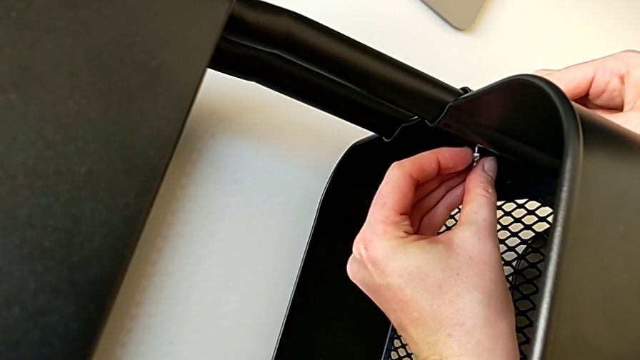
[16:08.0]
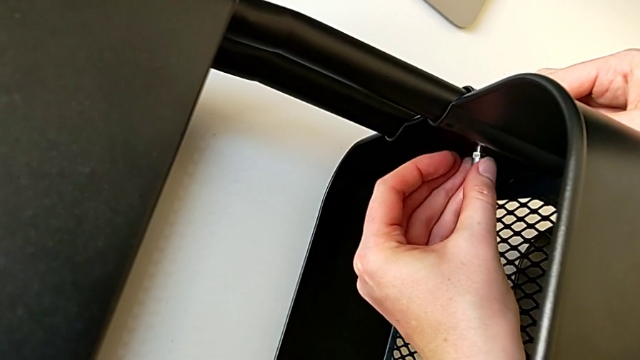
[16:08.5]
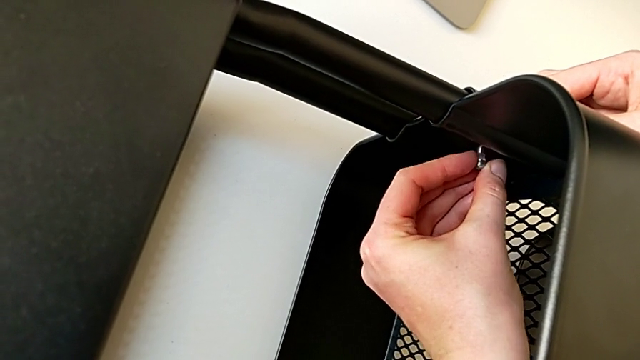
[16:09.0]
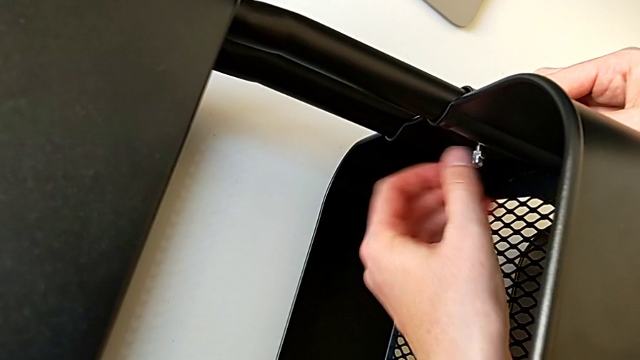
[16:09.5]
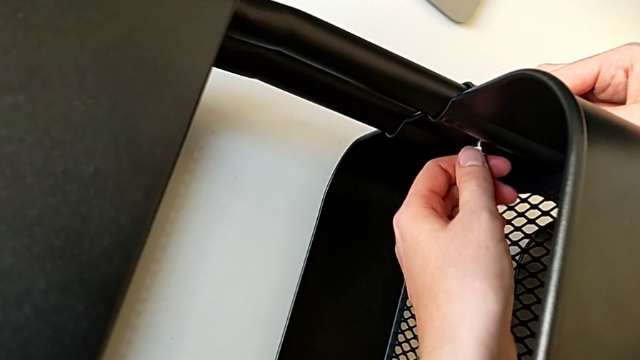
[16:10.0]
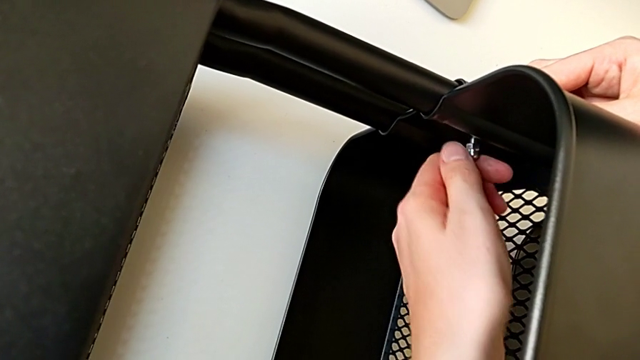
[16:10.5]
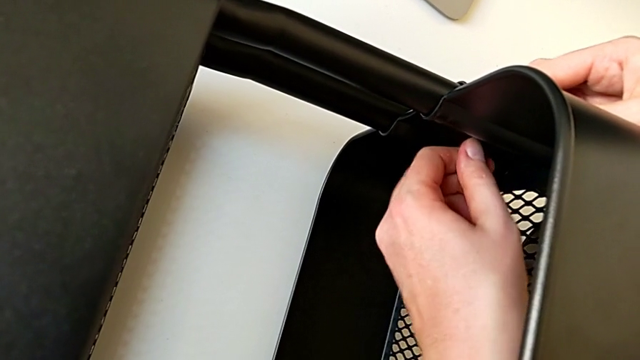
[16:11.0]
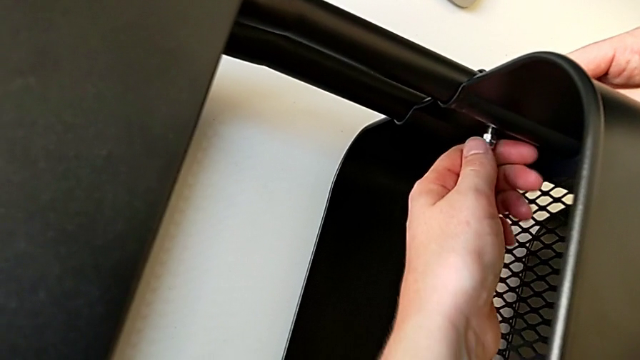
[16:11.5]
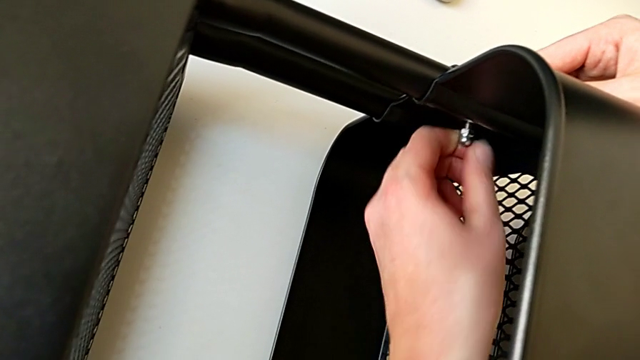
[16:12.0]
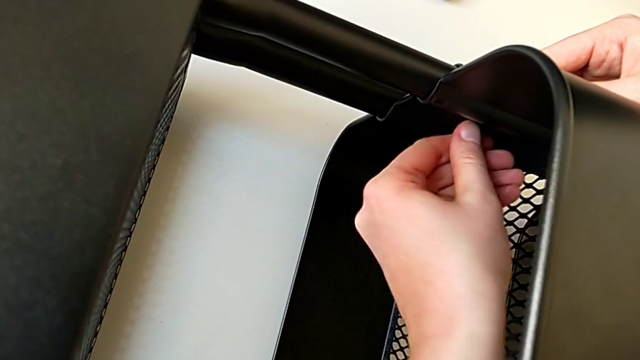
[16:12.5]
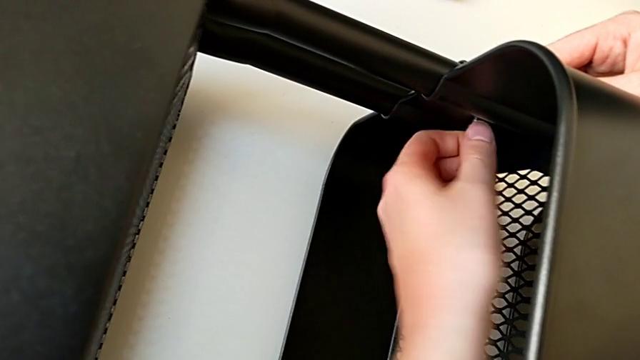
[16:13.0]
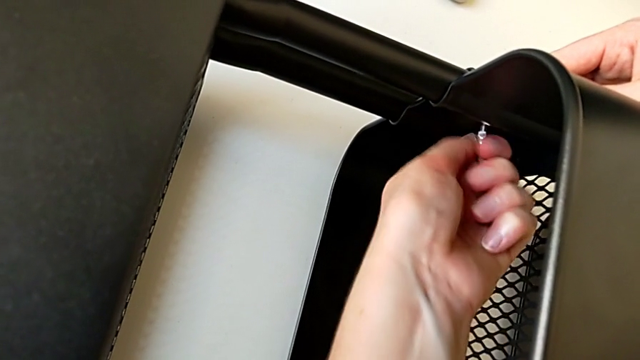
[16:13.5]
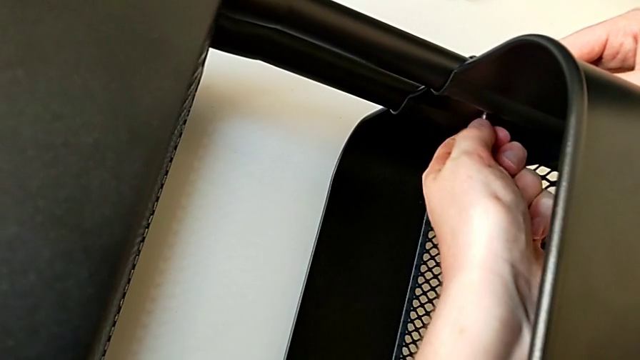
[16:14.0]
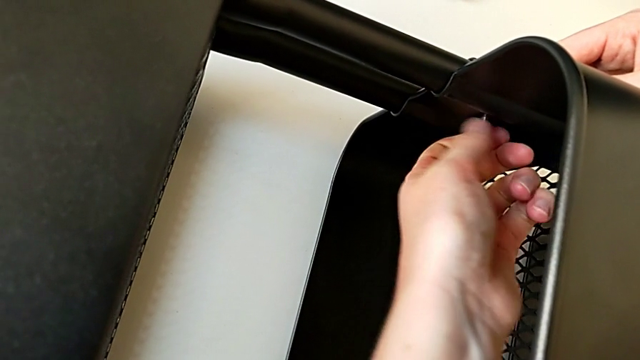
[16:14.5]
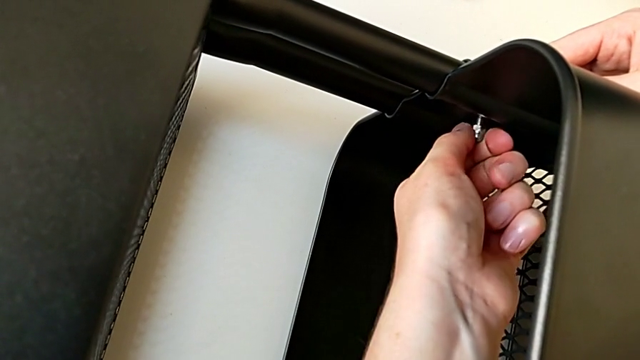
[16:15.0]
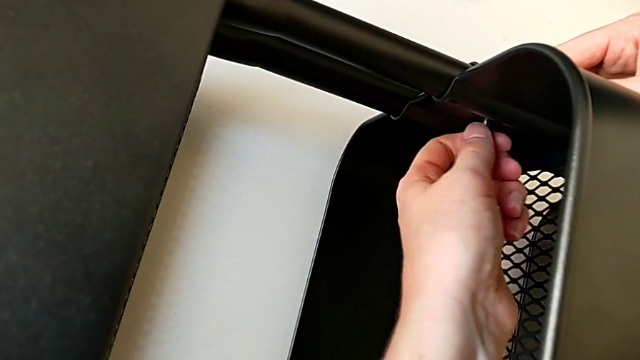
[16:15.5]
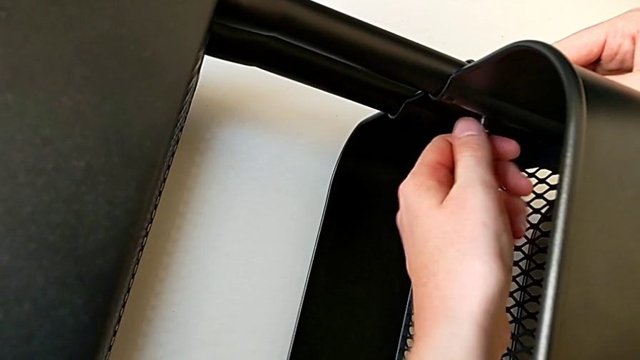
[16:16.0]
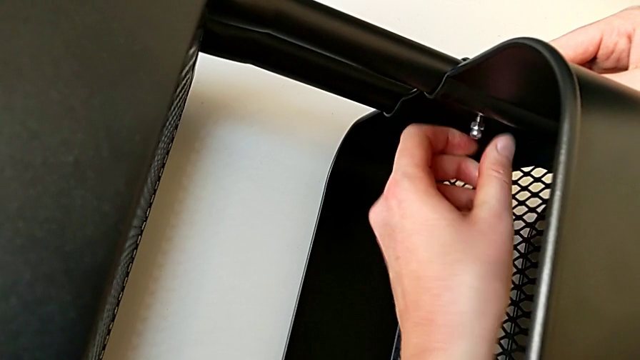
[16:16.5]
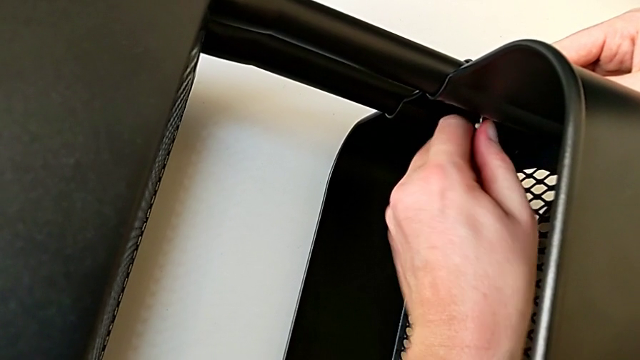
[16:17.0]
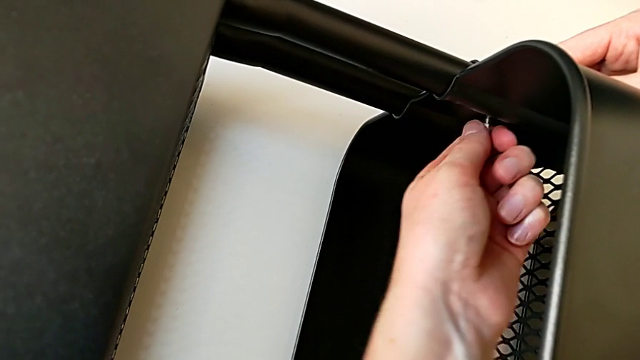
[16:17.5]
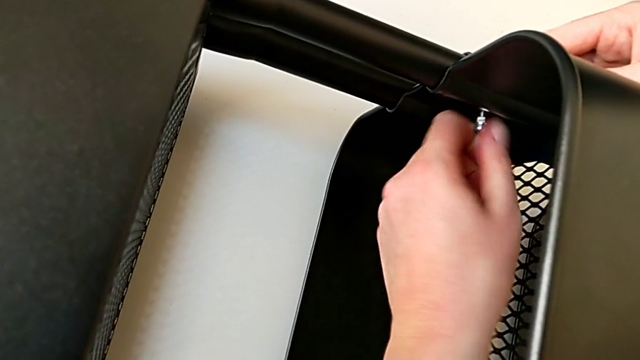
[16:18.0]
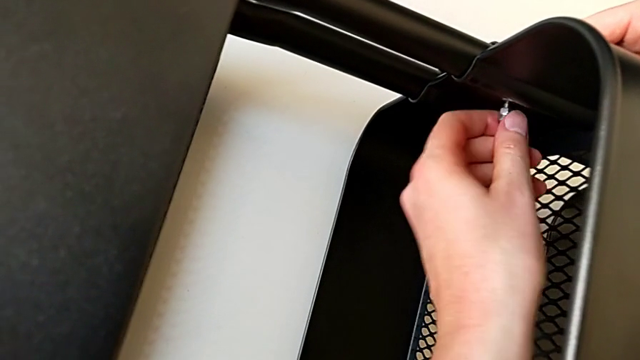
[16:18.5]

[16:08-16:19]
The camera wearer is screwing the third bracket into place. They screw the hexagon cap nut.

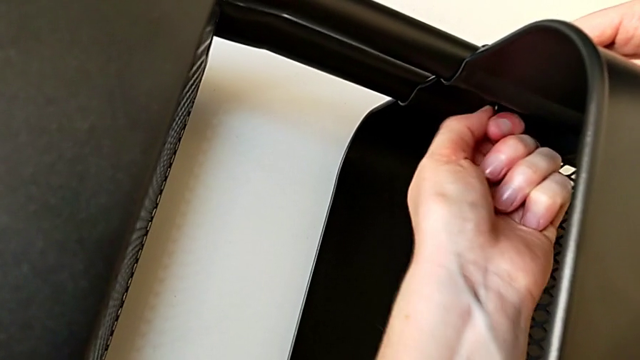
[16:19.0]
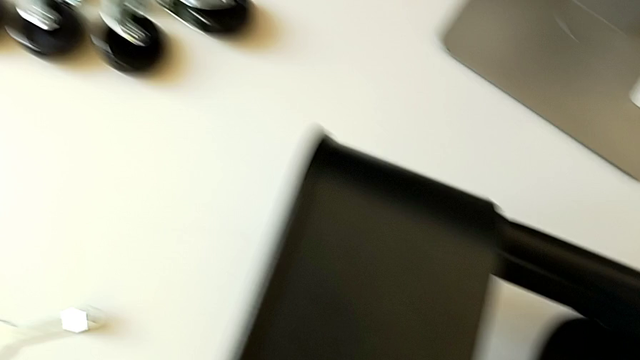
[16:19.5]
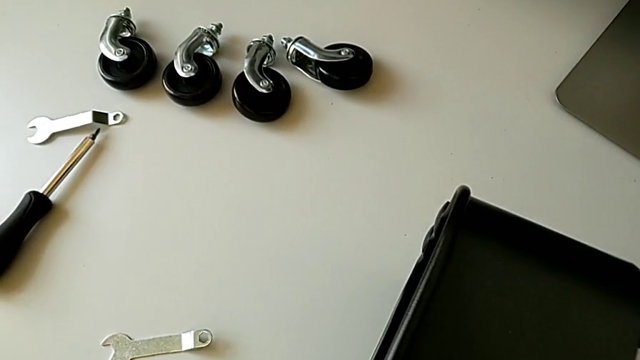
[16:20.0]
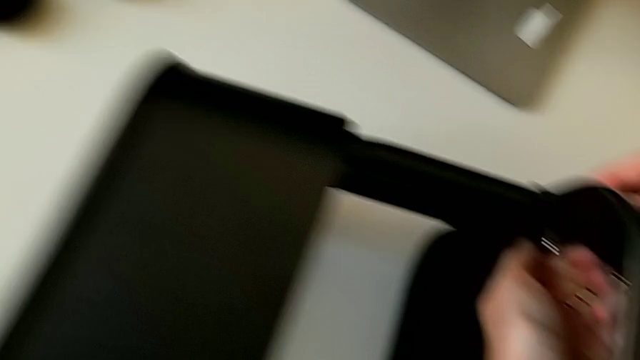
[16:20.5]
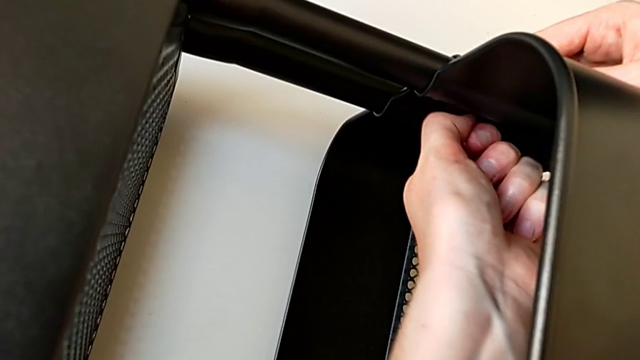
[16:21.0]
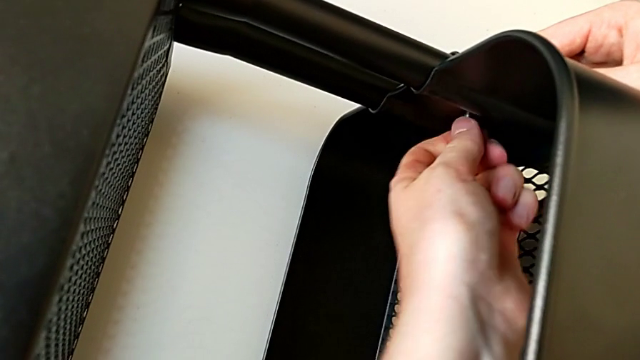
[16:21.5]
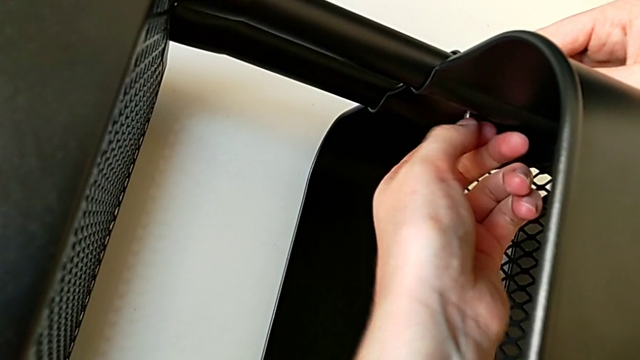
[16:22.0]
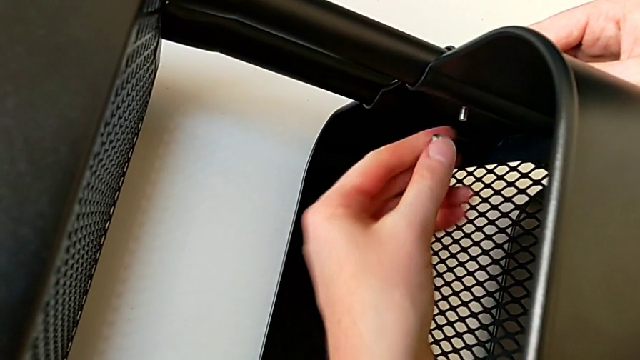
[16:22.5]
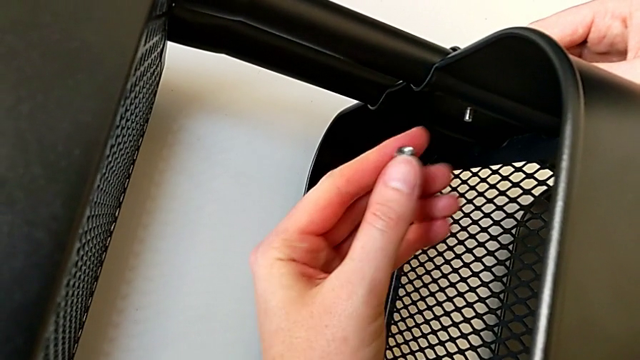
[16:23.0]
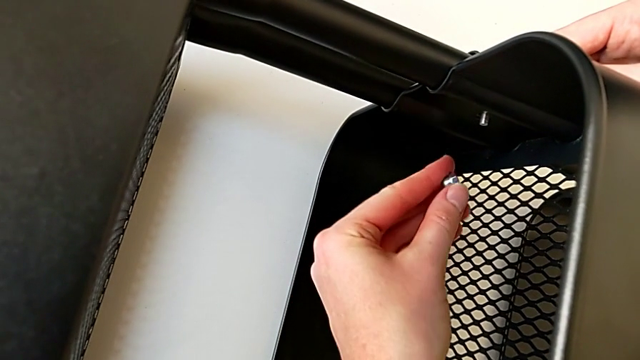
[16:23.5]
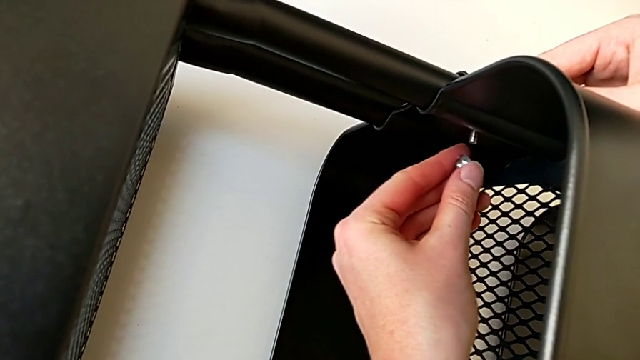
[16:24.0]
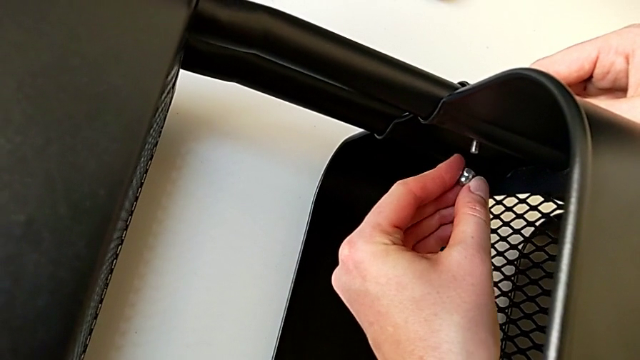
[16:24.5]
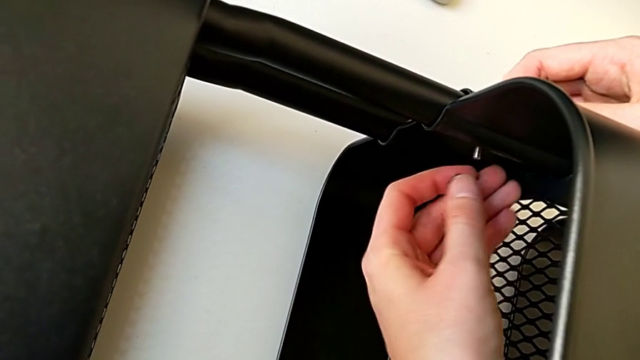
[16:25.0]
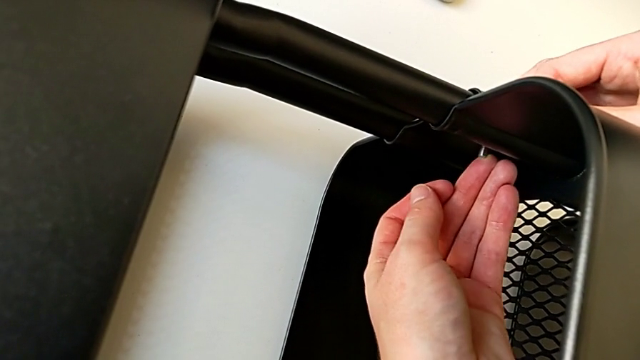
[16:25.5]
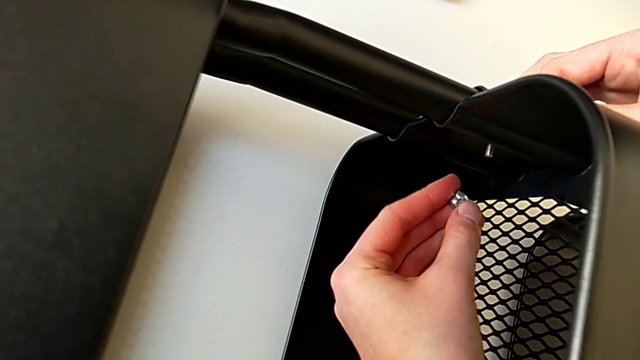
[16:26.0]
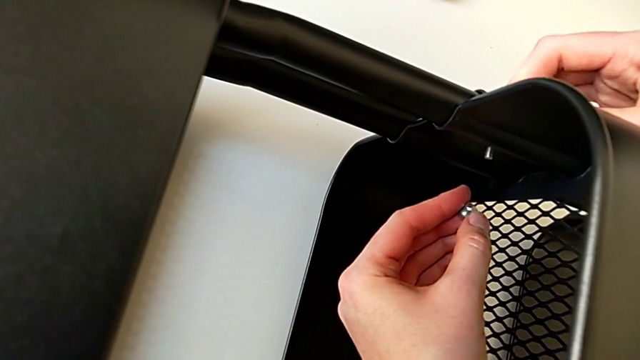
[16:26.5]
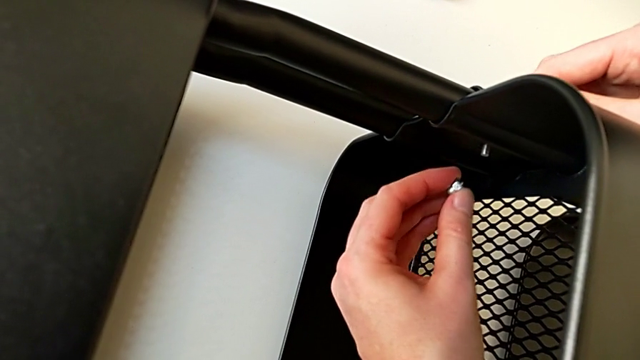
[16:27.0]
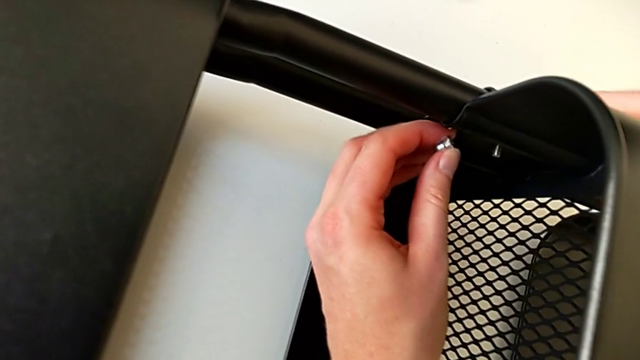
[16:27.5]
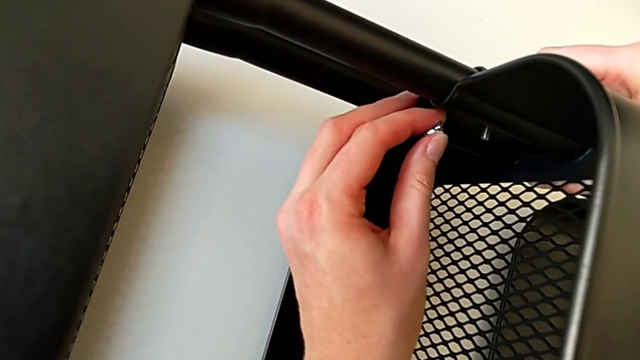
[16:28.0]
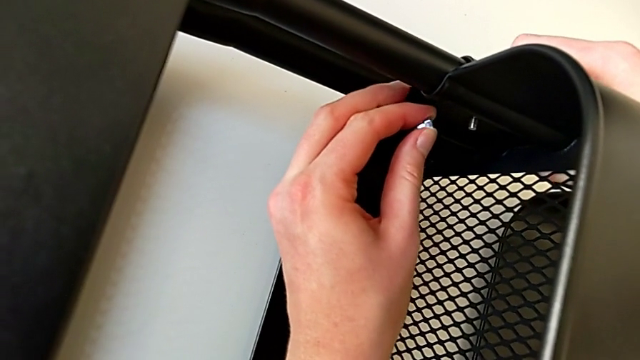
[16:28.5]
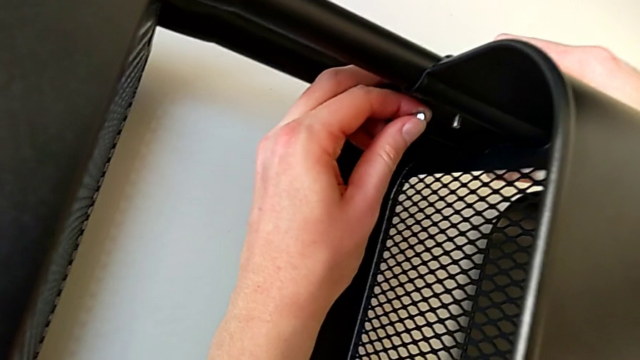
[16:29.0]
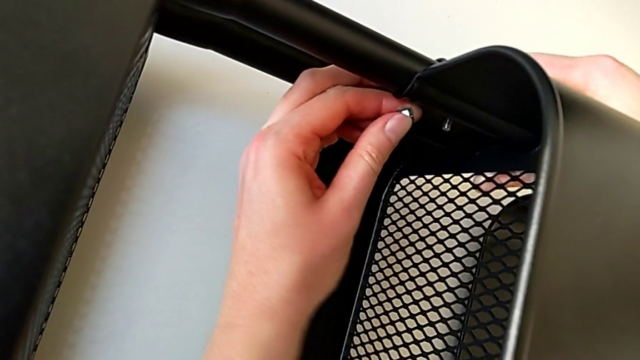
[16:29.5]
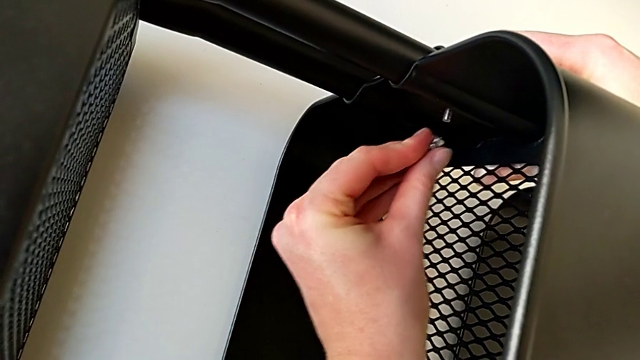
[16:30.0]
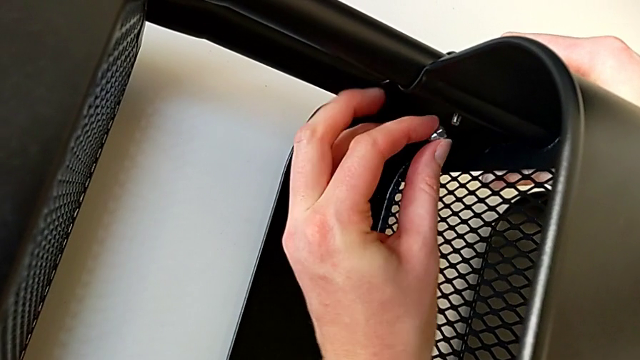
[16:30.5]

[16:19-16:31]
The camera wearer is screwing the third bracket into place. They unscrew the hexagon cap nut, withdraw it, hold it with the left hand, grab the utility cart with the right hand and hold the hexagon cap nut with the left hand.
